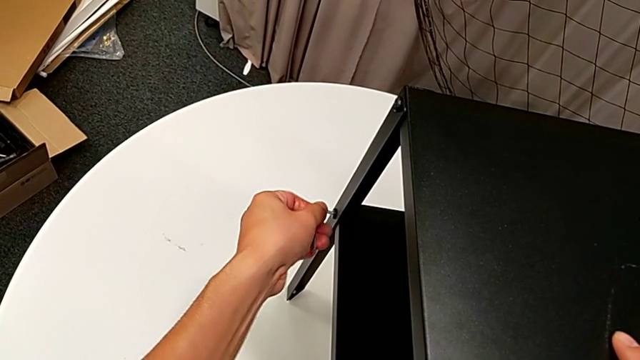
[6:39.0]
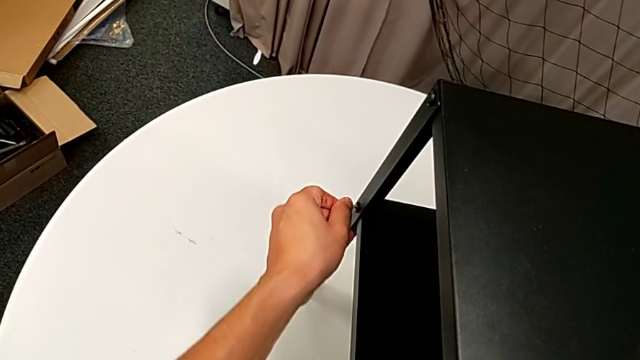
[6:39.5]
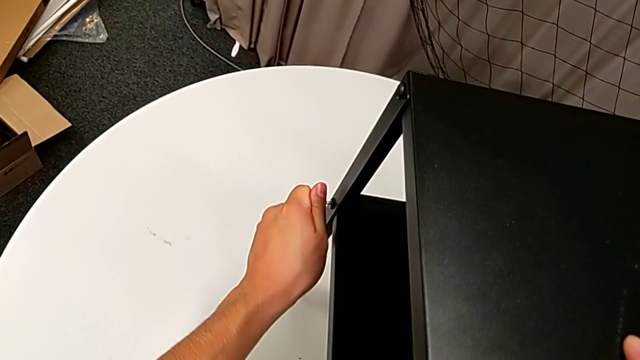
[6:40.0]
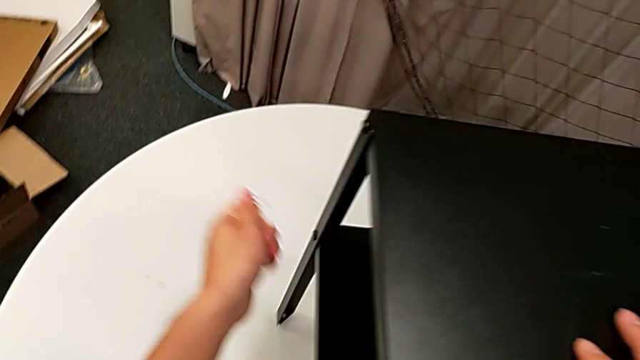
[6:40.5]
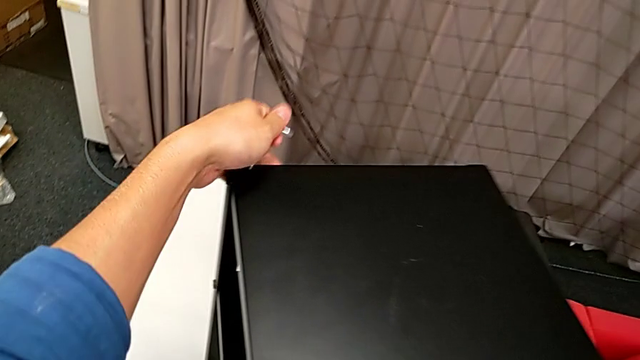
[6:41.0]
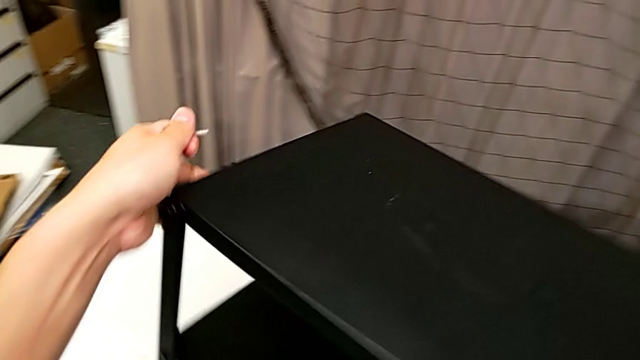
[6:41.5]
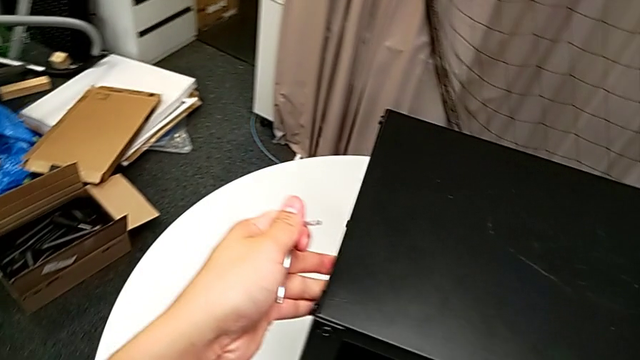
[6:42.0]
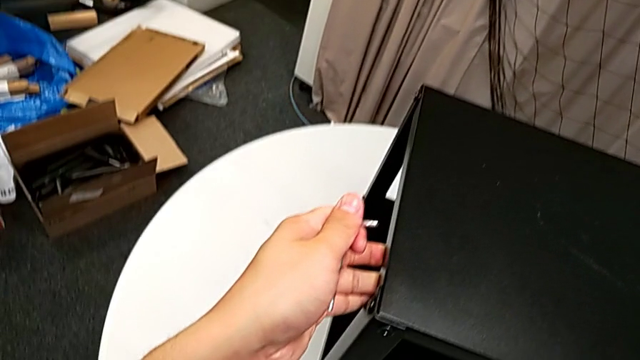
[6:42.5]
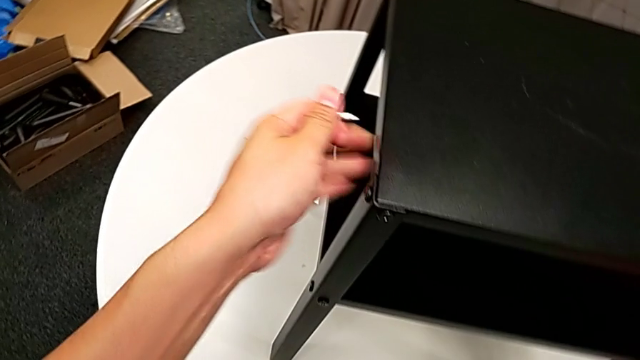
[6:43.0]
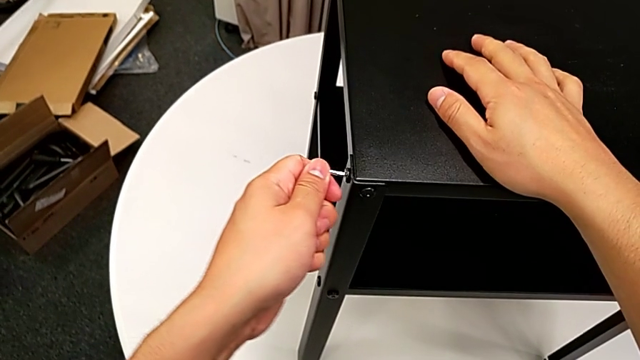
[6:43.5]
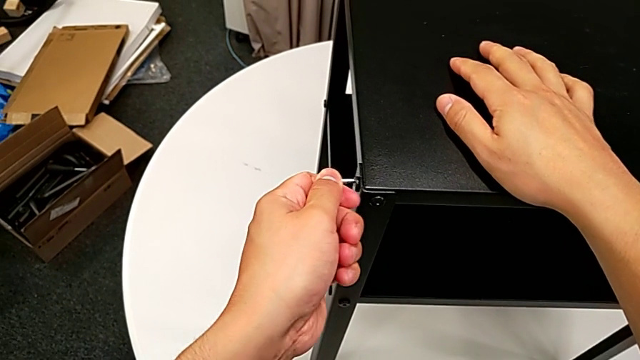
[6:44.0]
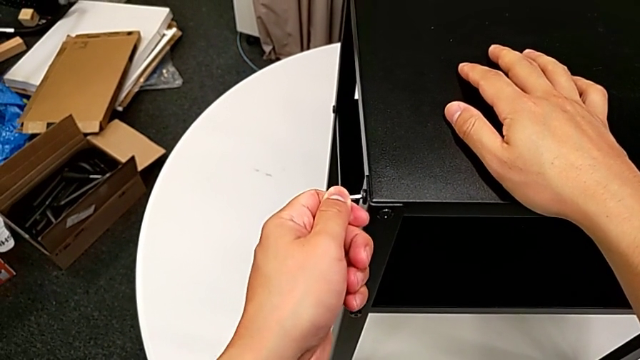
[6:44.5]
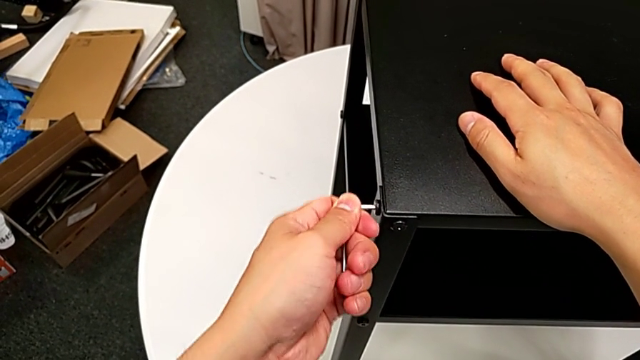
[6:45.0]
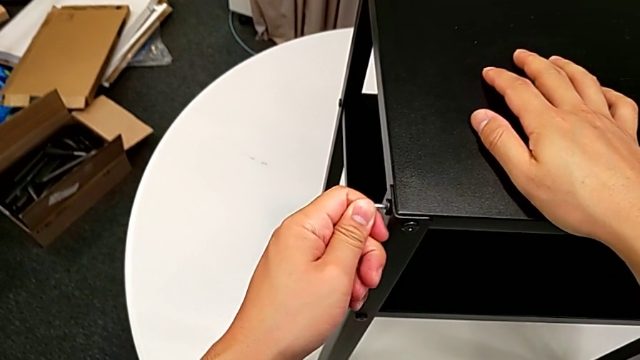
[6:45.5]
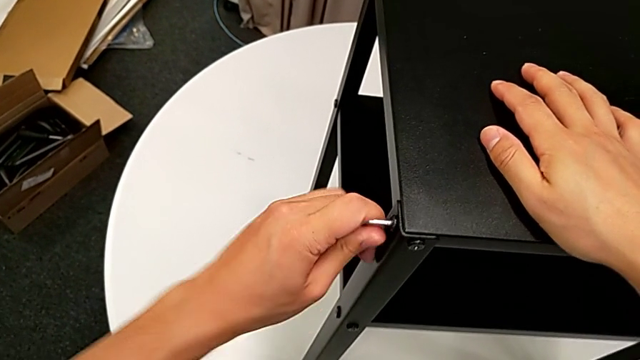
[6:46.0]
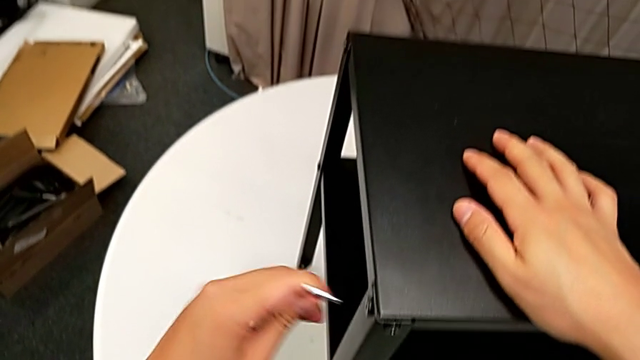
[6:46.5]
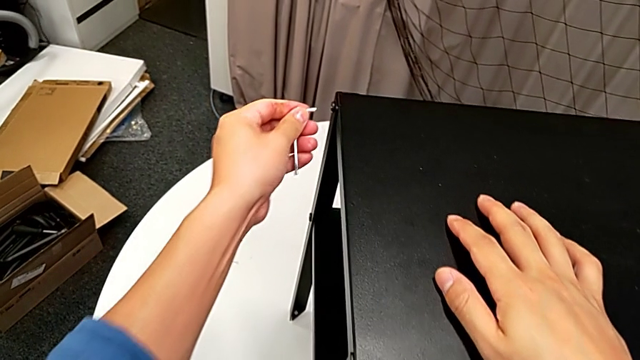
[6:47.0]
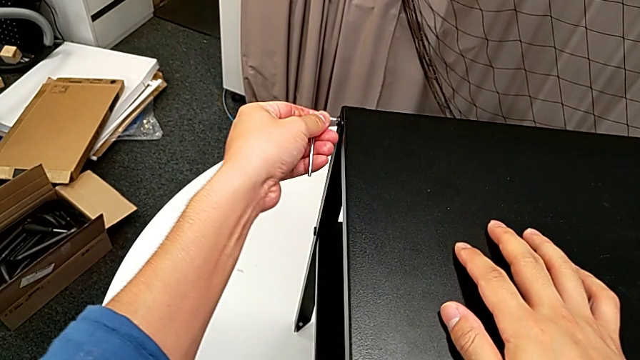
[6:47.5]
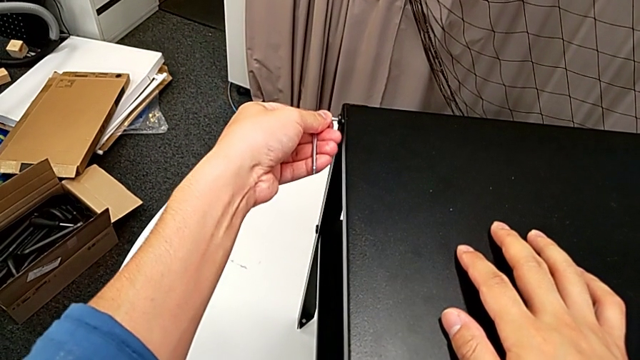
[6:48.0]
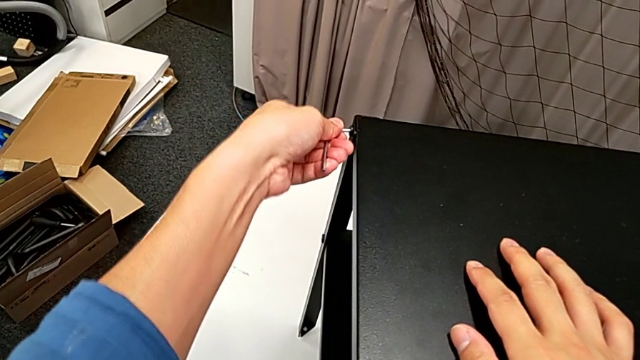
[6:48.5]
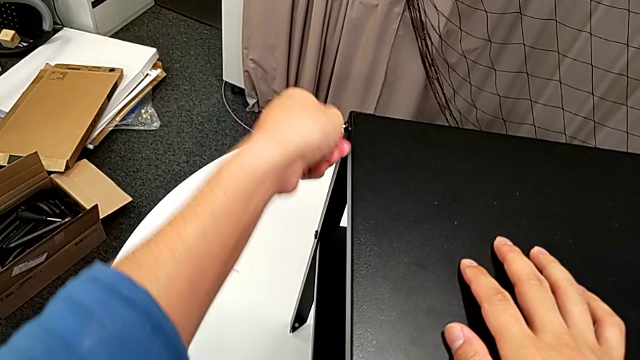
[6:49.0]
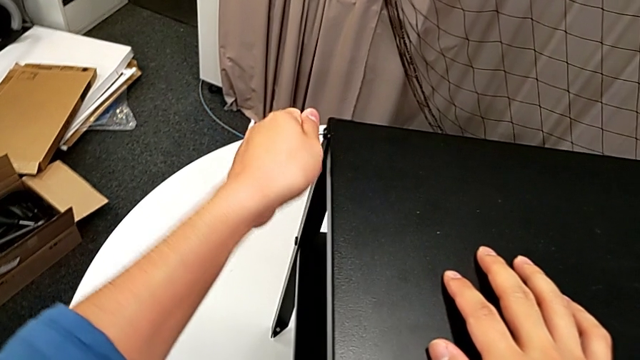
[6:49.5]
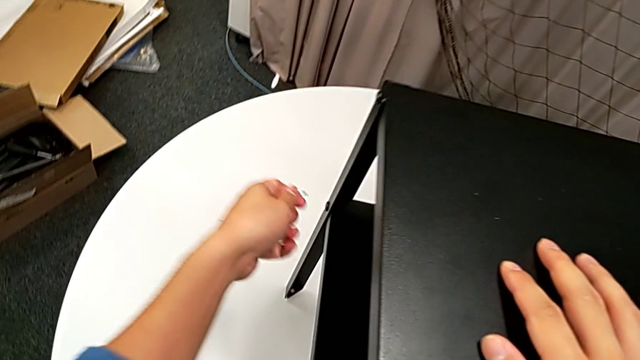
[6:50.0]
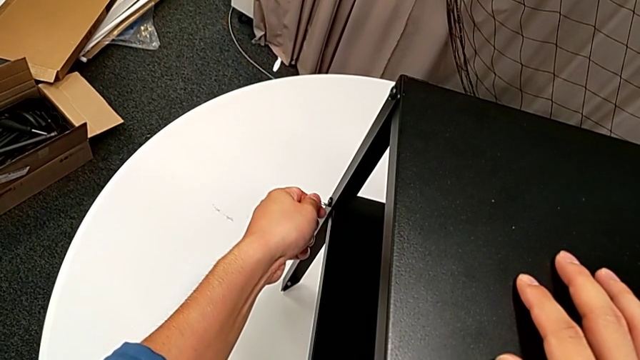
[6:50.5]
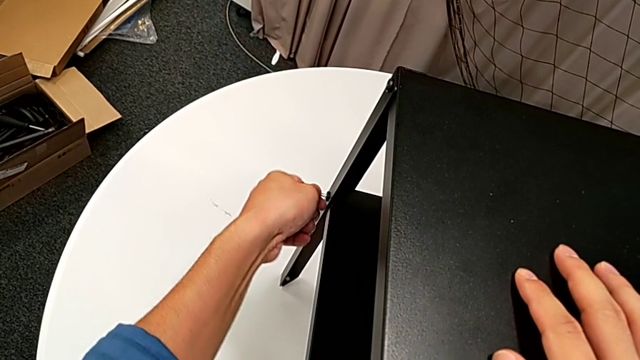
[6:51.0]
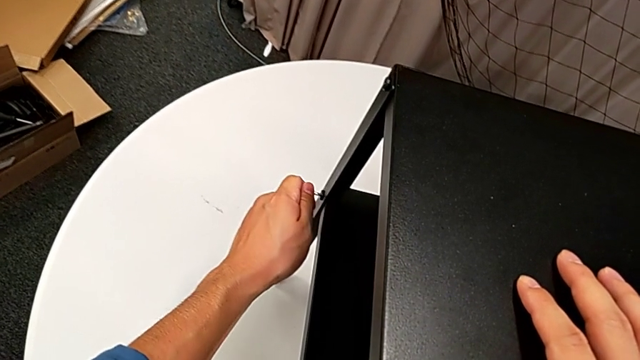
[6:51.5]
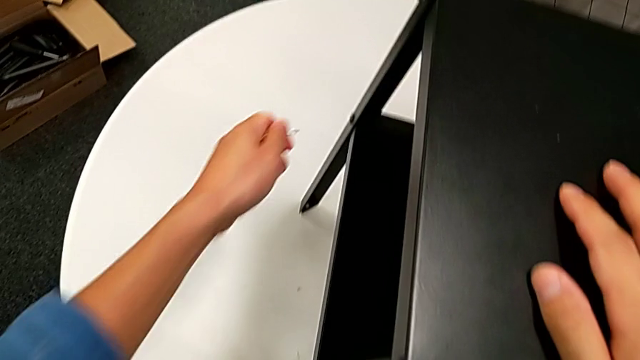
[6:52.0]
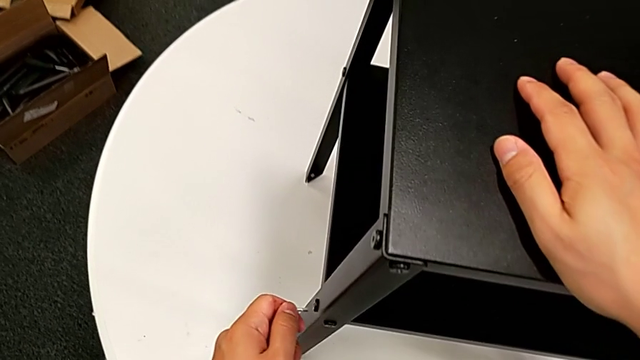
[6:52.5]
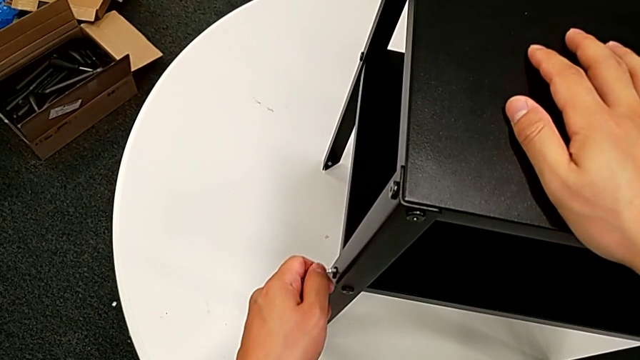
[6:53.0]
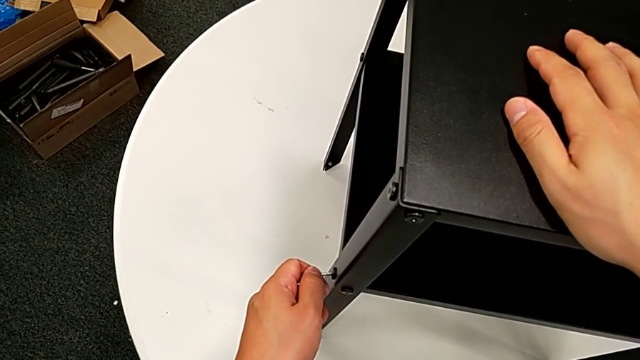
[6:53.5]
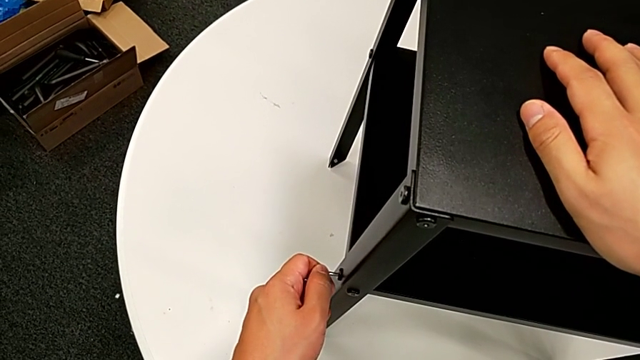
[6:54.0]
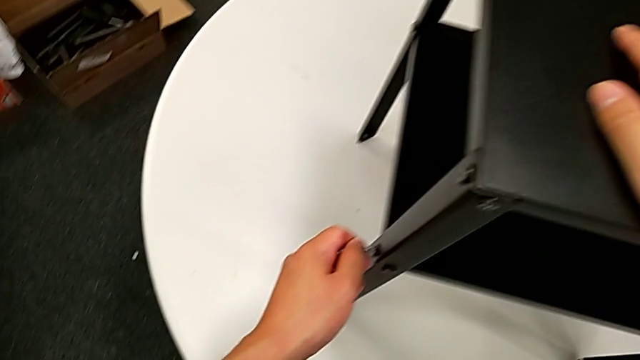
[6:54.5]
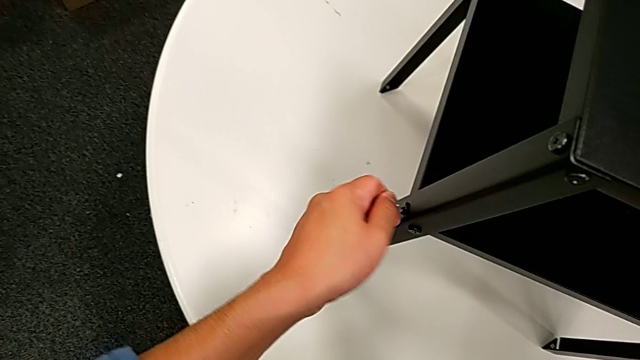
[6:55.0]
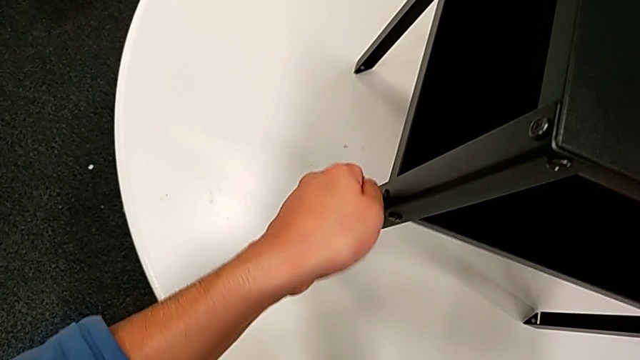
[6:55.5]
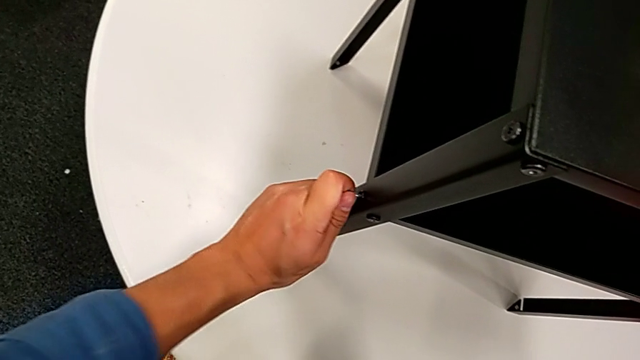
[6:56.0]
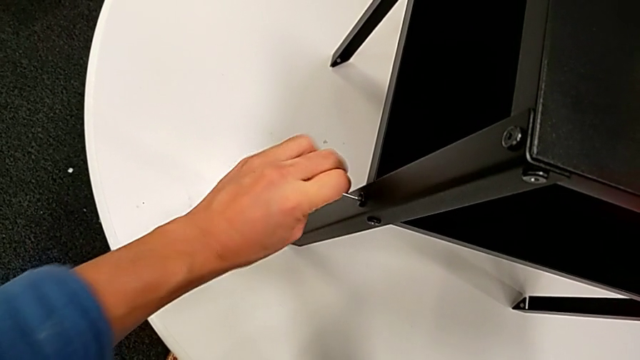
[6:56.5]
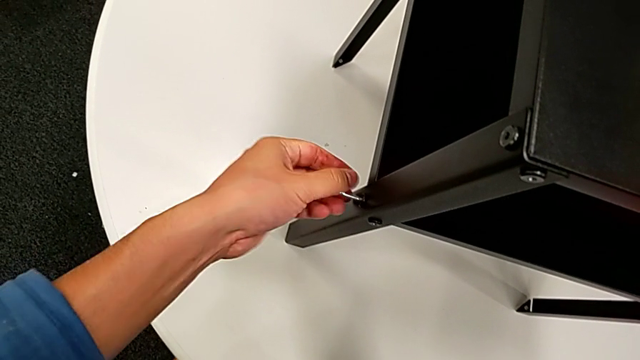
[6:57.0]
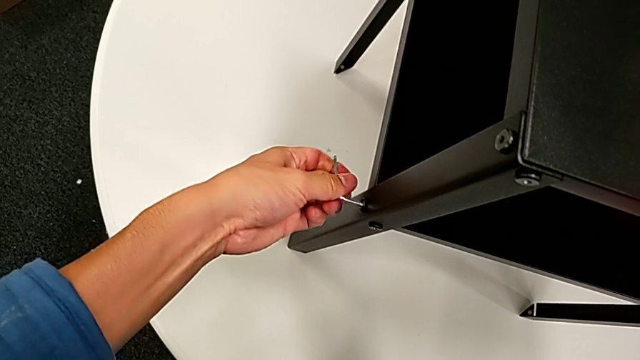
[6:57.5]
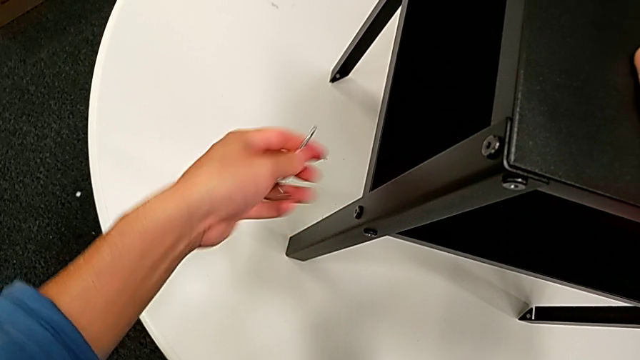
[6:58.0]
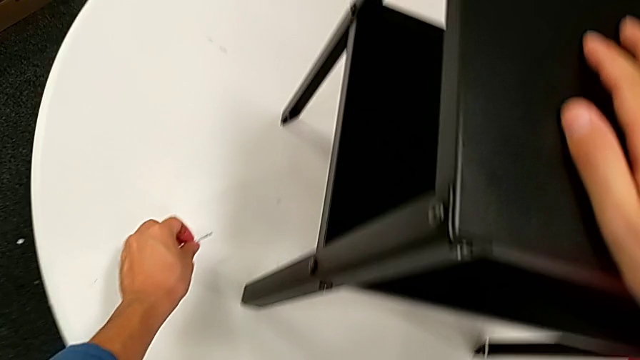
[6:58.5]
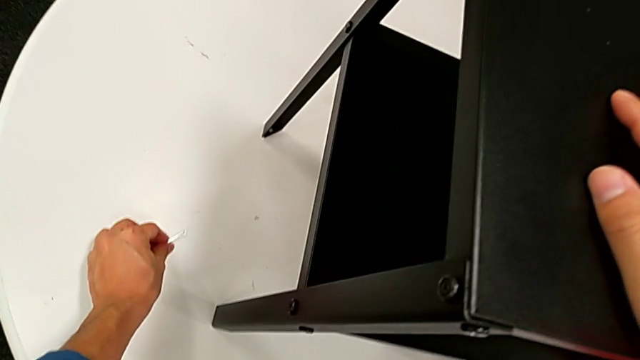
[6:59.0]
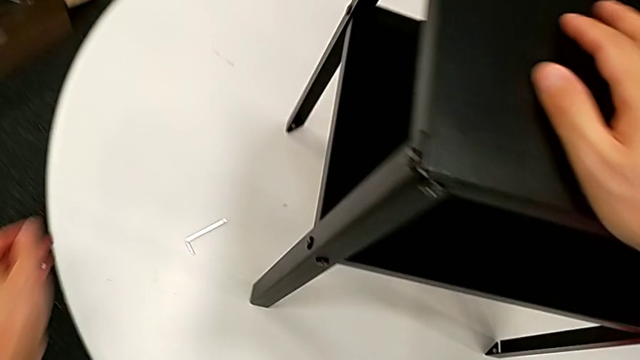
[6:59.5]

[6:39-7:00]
The camera wearer is tightening all the screws. They screw the hex socket head, withdraw the Allen wrench, rotate the nightstand, insert the Allen wrench, rotate it, withdraw it, insert it, rotate it, withdraw it, insert it, rotate it, withdraw it, insert it, rotate it, withdraw it and place it.
